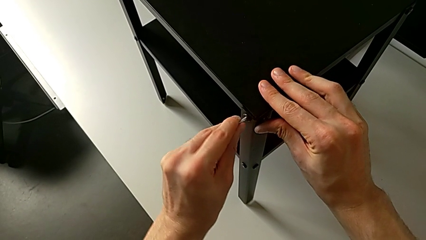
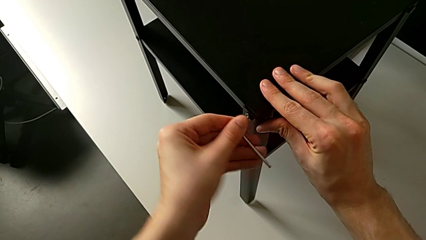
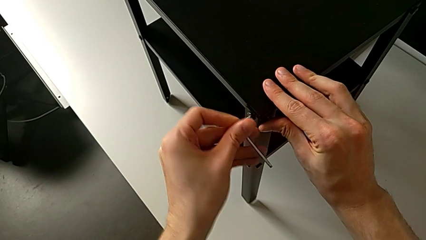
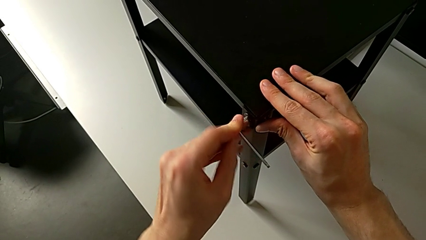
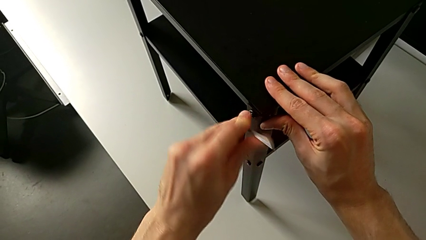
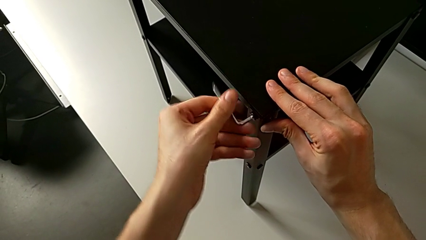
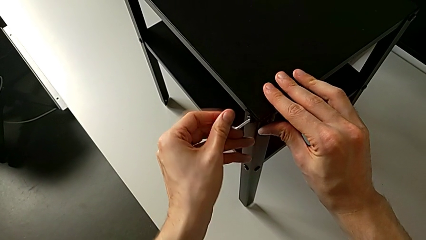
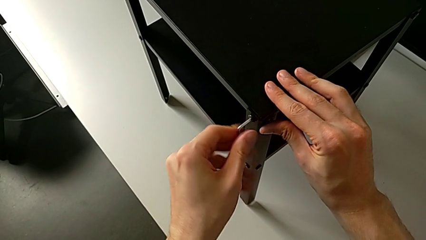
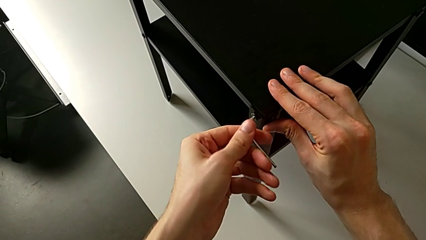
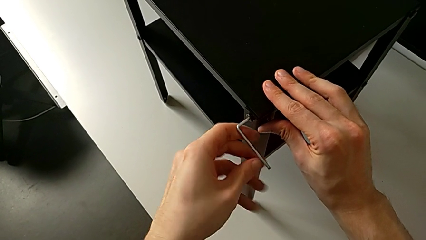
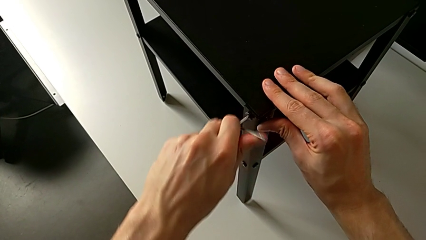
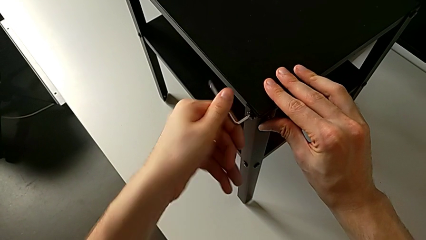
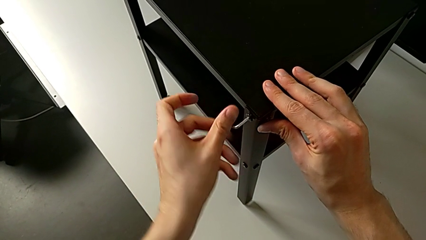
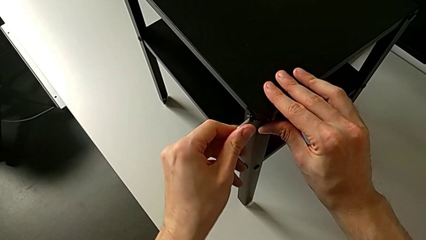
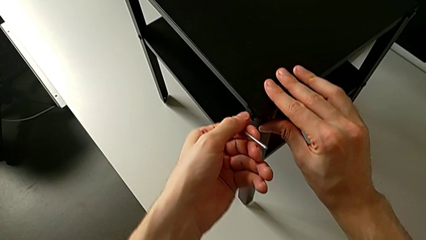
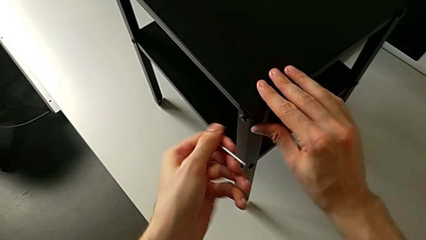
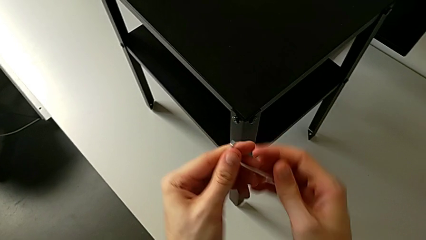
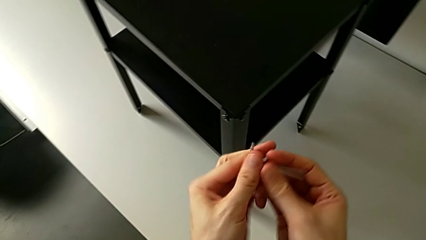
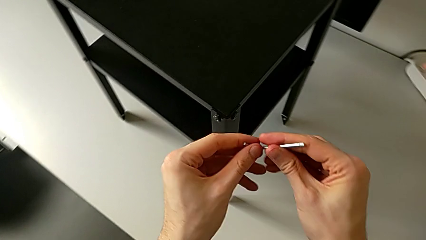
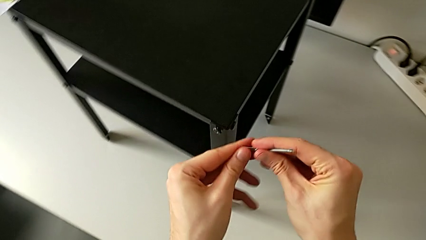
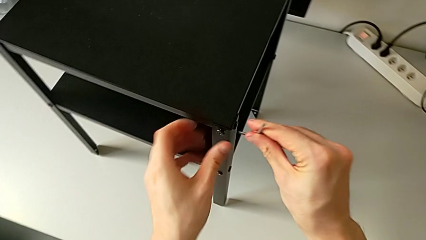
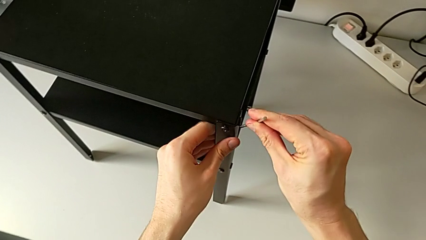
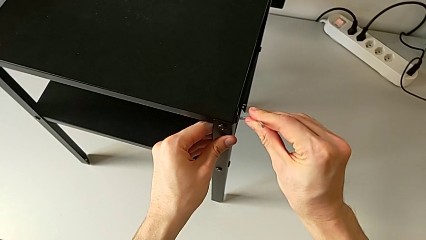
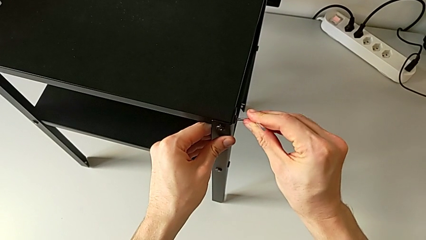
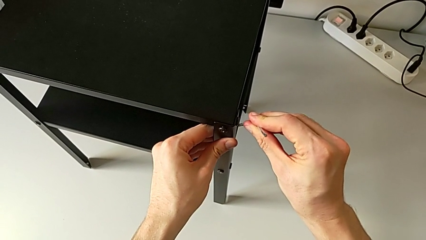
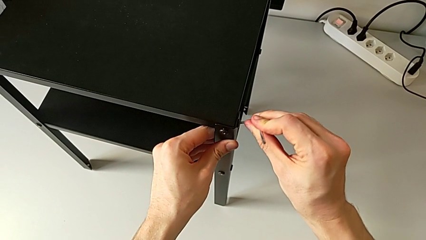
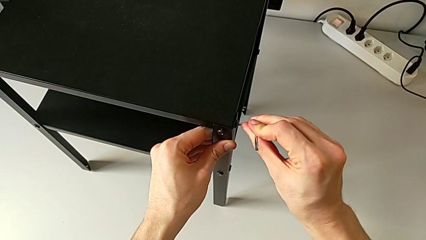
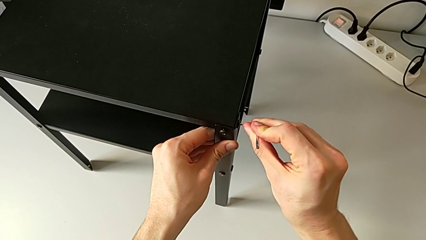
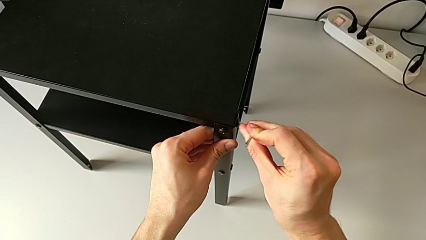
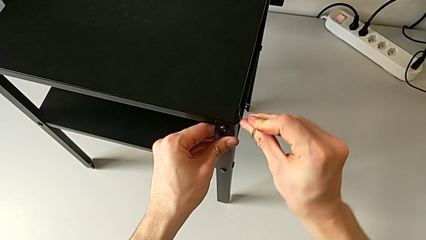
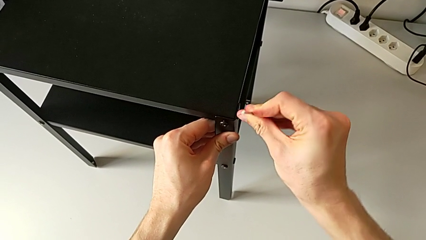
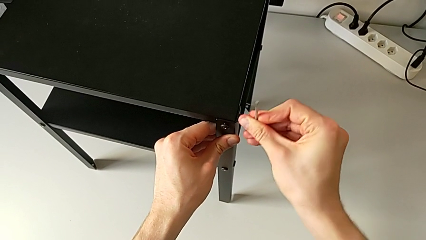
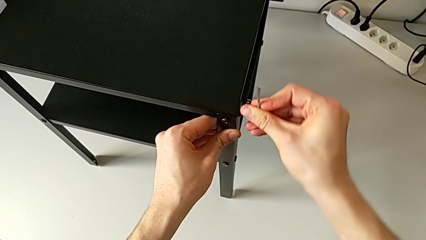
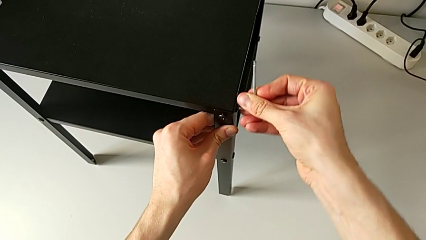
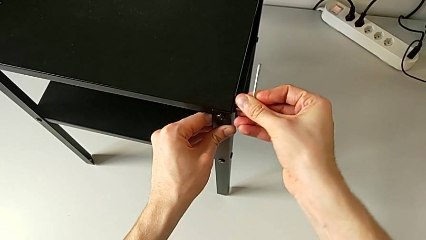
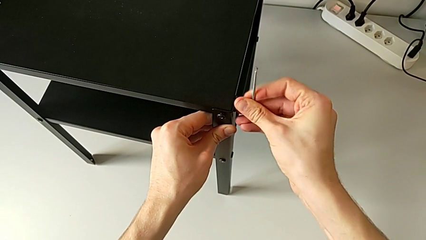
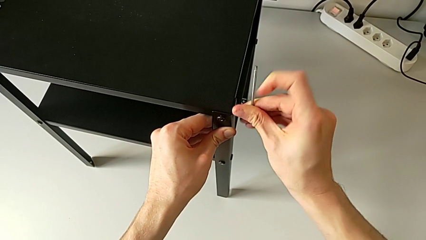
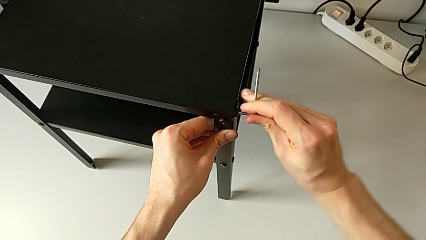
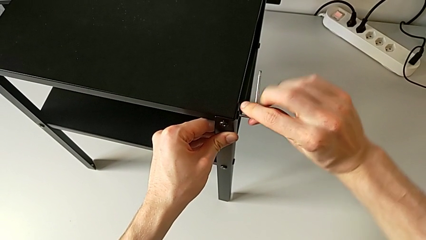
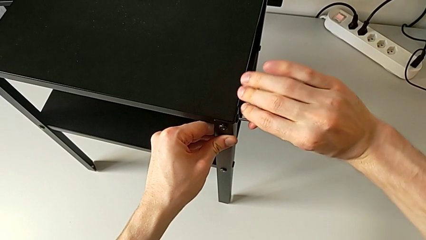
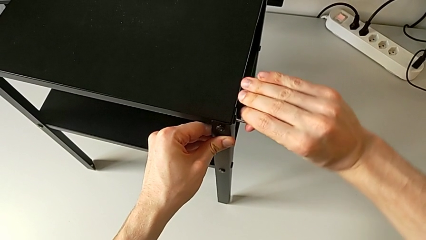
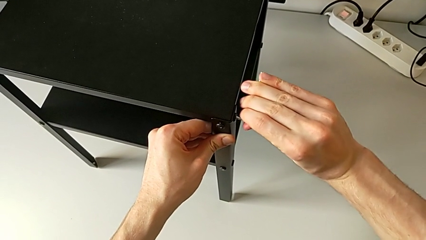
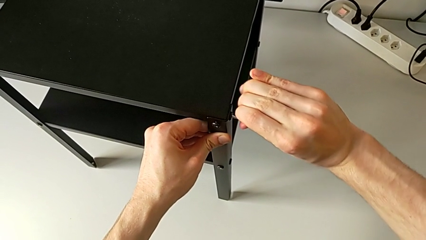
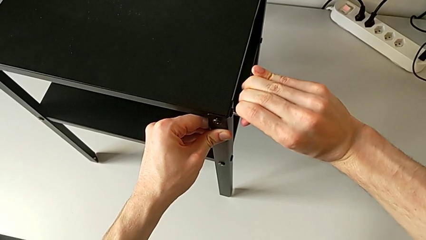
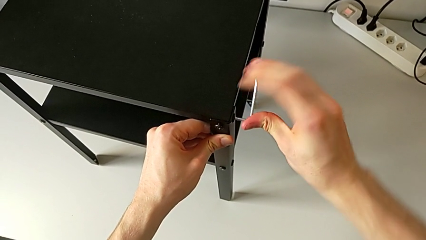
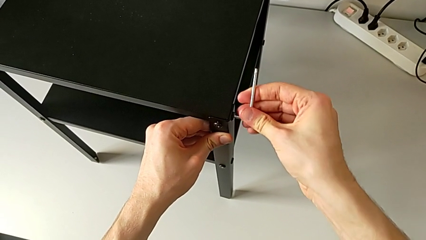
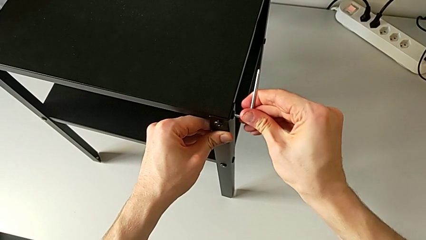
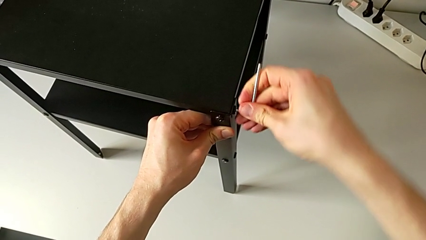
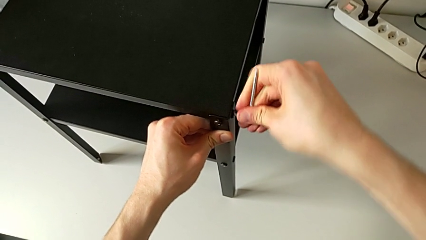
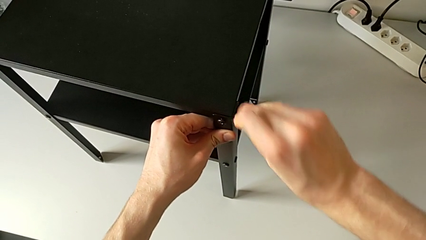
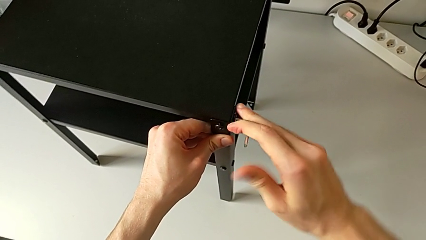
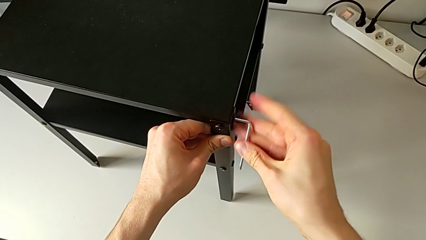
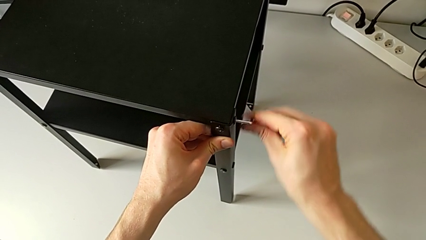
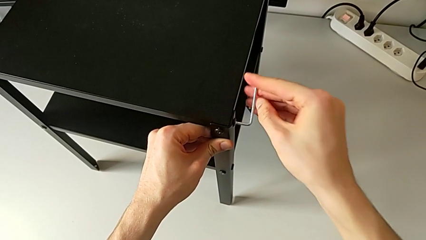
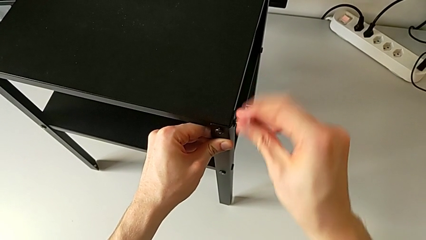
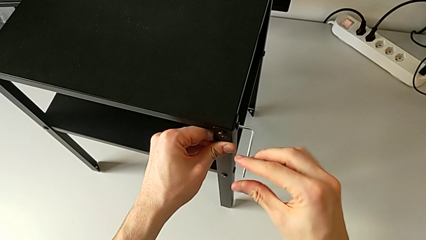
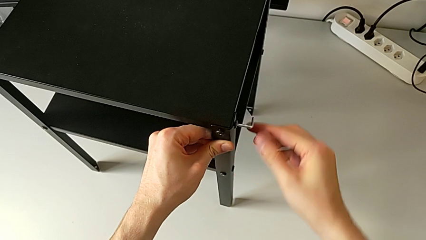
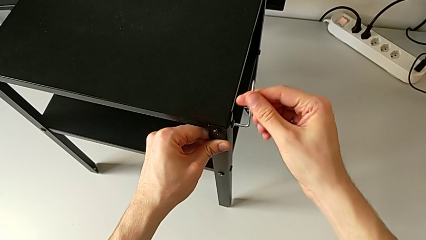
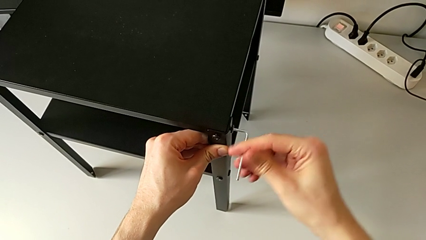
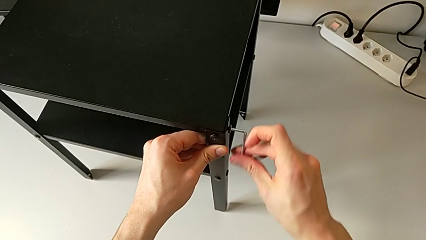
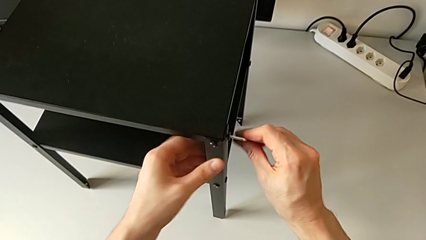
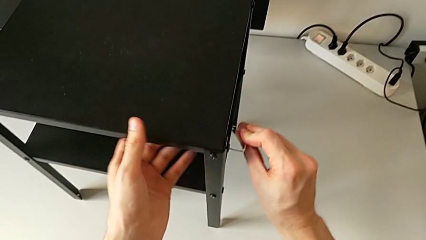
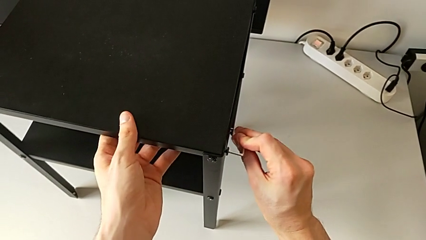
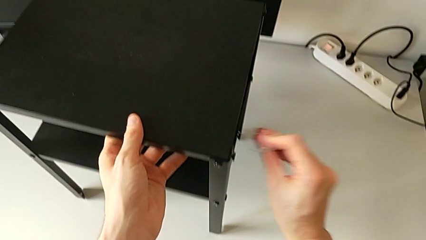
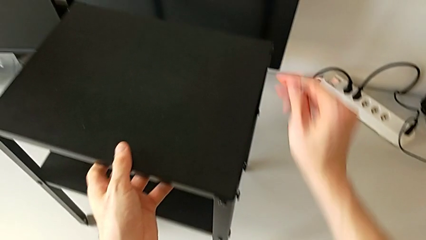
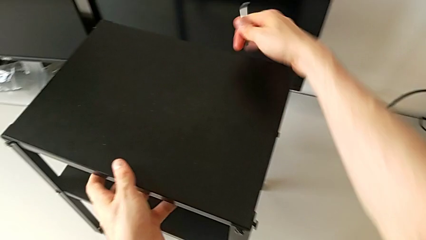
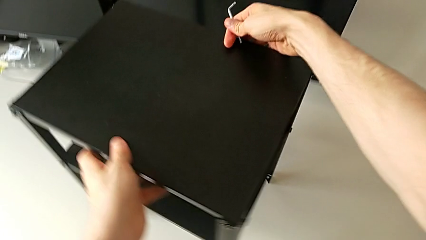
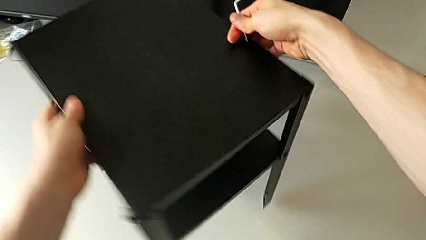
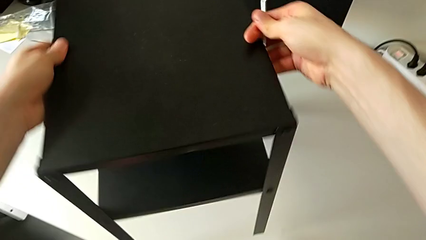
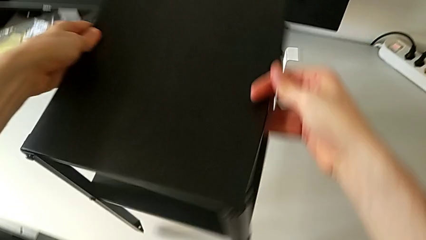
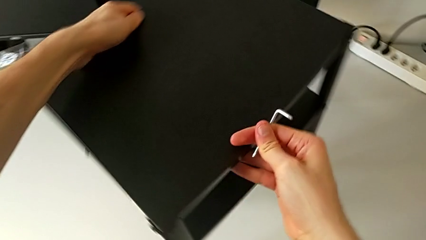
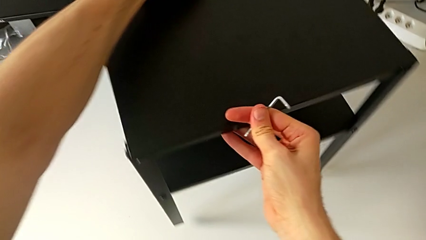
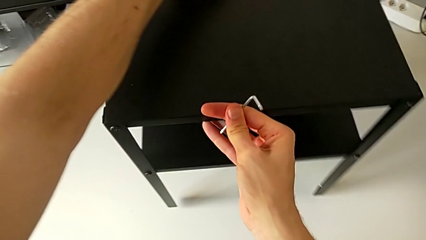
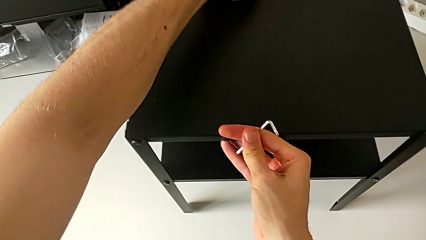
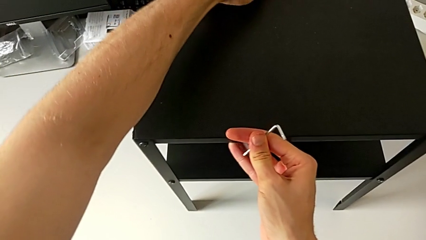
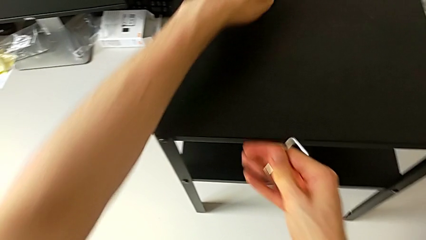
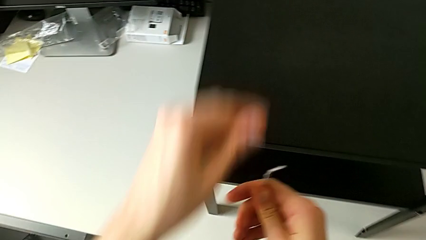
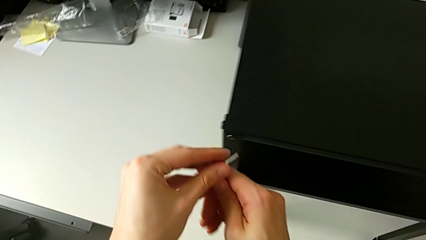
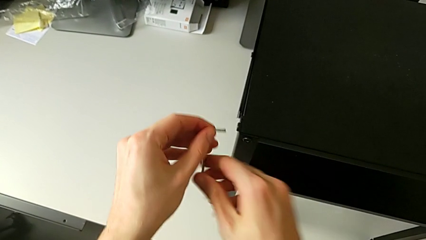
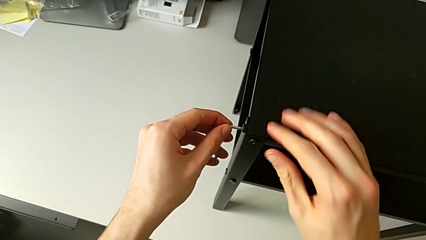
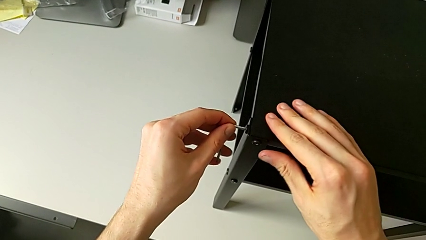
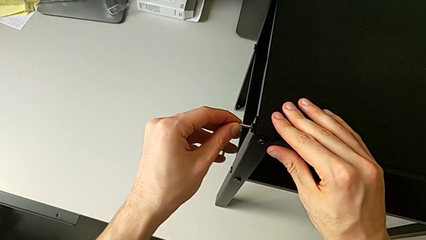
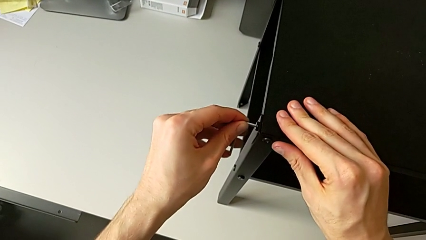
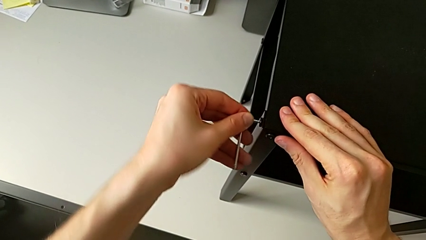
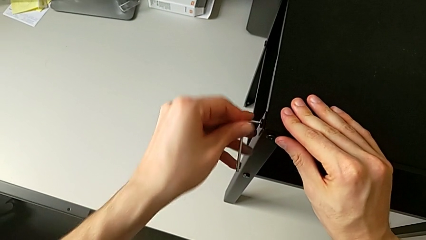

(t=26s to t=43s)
The camera wearer is unscrewing the hex socket heads from the upper tray slightly. They unscrew the hex socket head, withdraw the Allen wrench, approach the hex socket head, insert the Allen wrench, unscrew the hex socket head, withdraw the Allen wrench, grab the nightstand, rotate it, approach the hex socket head and insert the Allen wrench.
